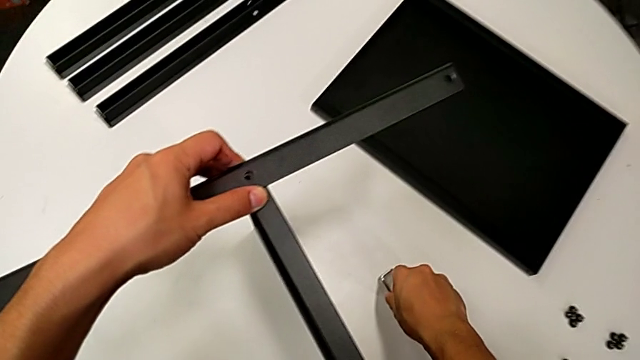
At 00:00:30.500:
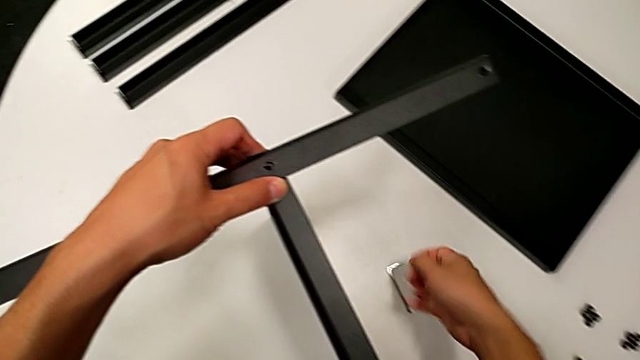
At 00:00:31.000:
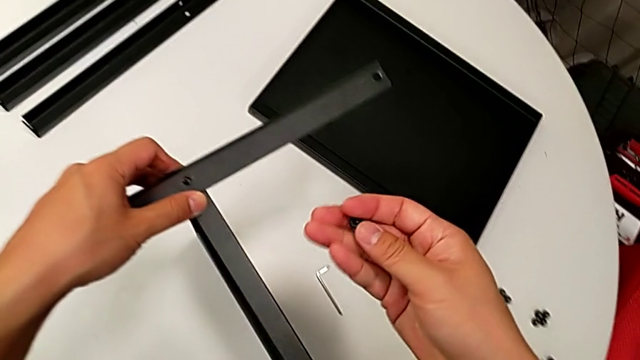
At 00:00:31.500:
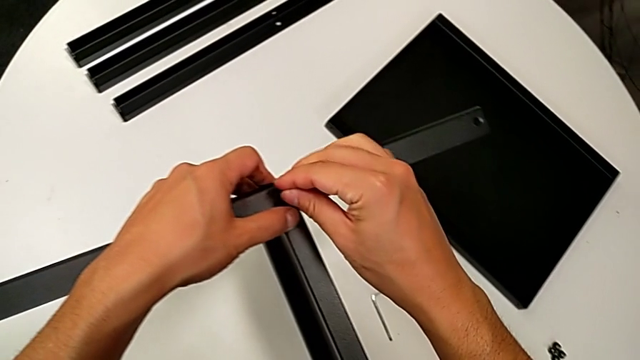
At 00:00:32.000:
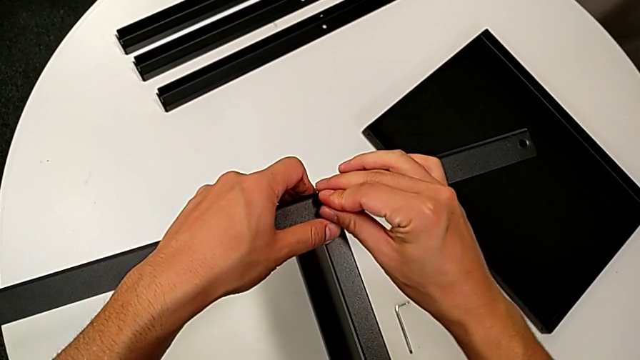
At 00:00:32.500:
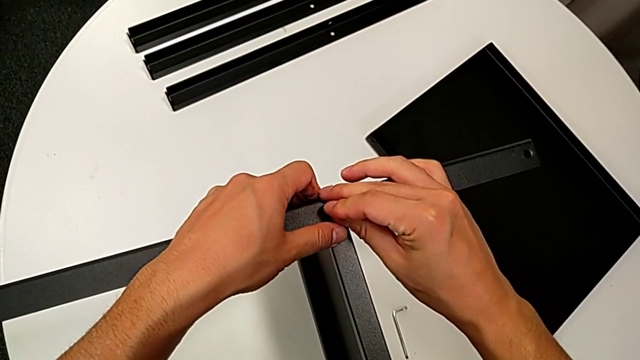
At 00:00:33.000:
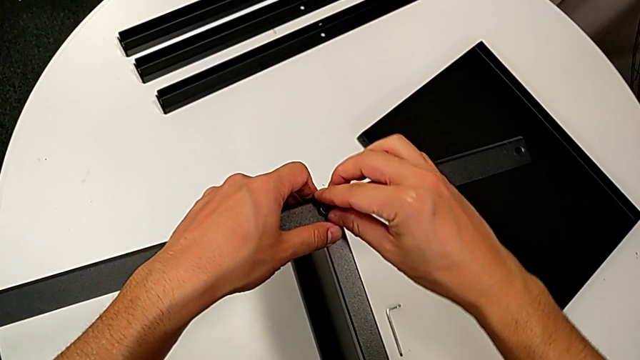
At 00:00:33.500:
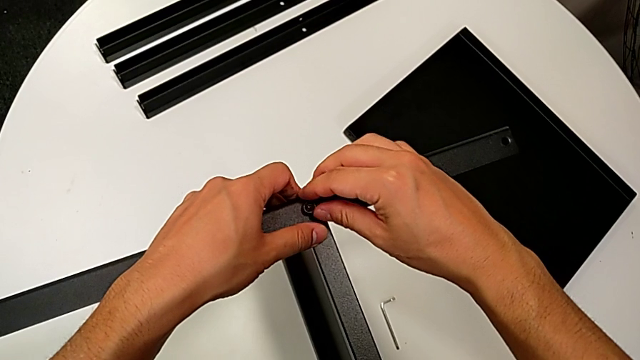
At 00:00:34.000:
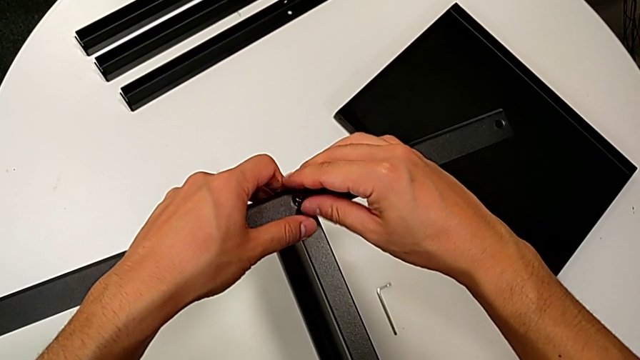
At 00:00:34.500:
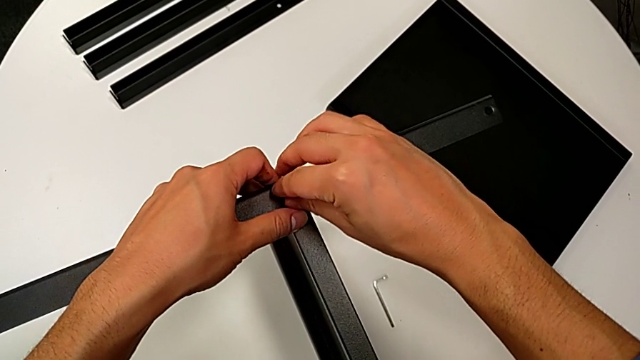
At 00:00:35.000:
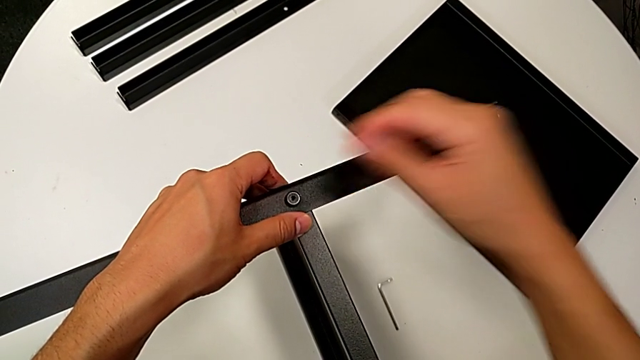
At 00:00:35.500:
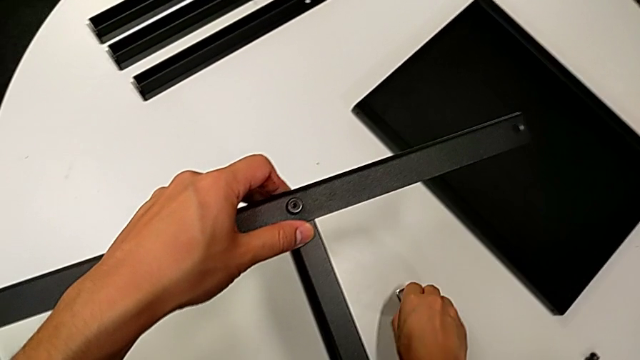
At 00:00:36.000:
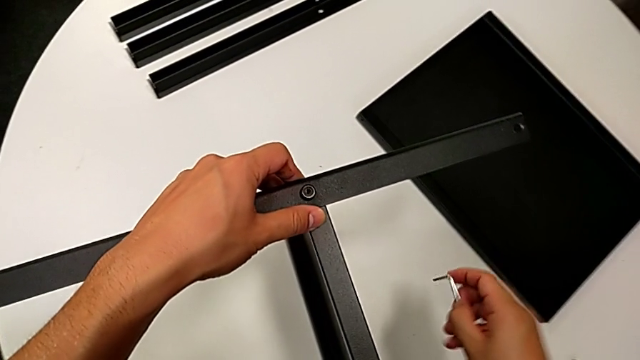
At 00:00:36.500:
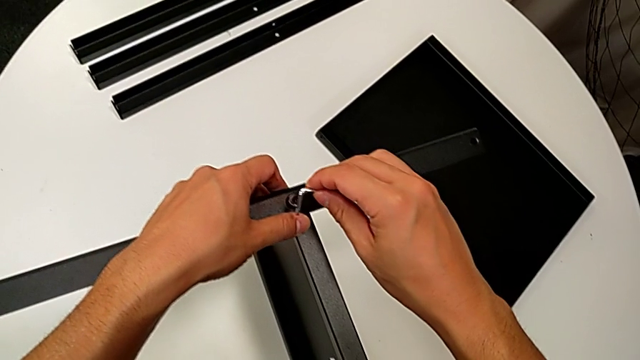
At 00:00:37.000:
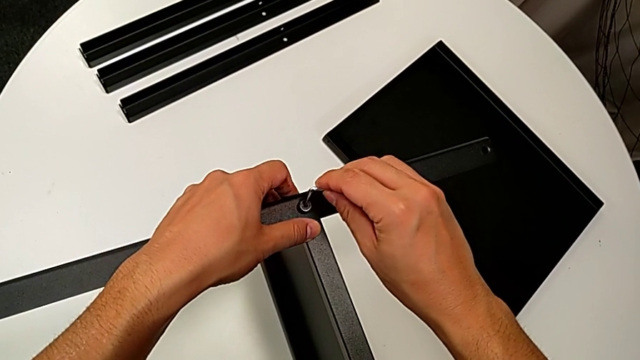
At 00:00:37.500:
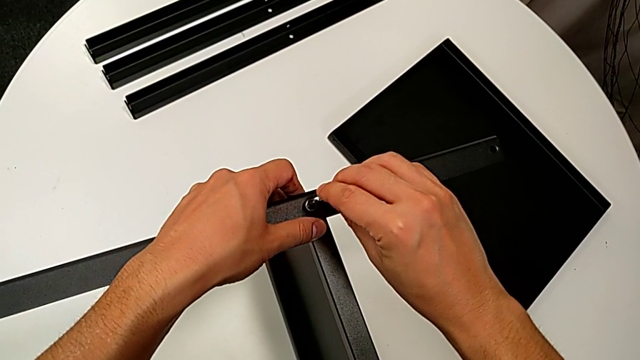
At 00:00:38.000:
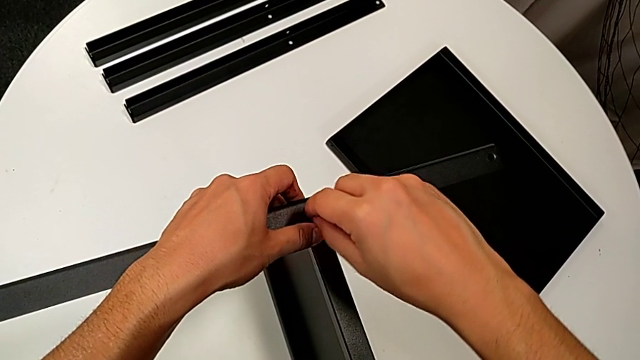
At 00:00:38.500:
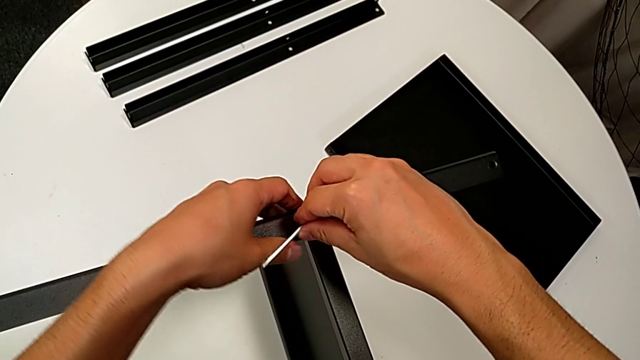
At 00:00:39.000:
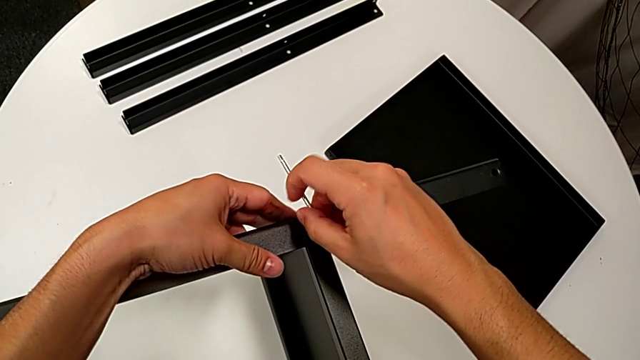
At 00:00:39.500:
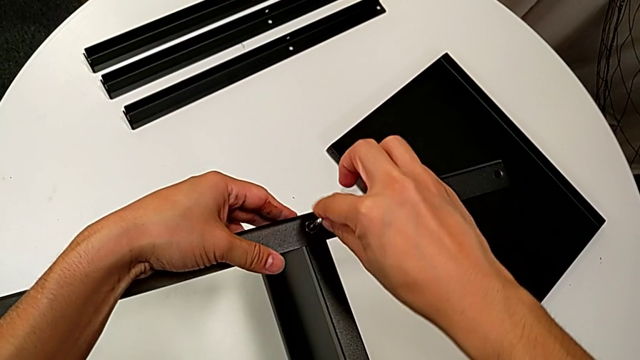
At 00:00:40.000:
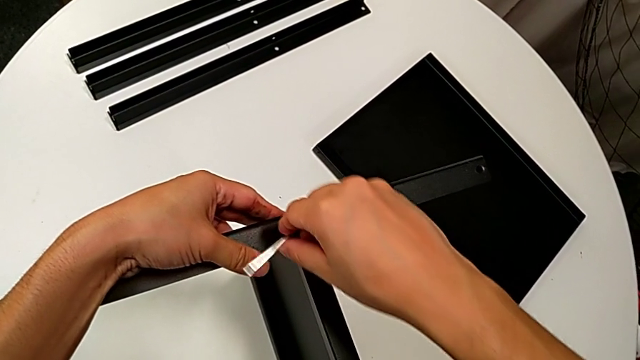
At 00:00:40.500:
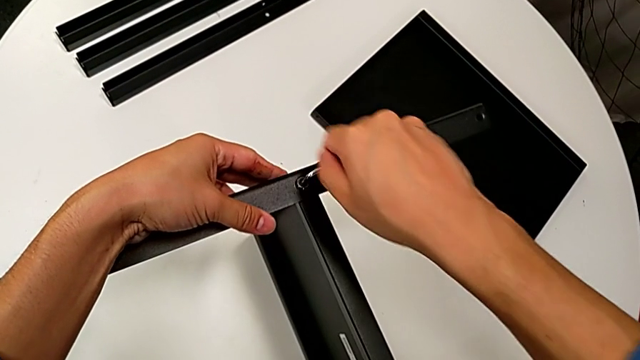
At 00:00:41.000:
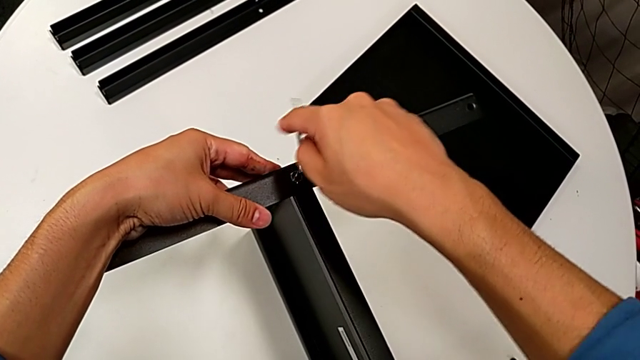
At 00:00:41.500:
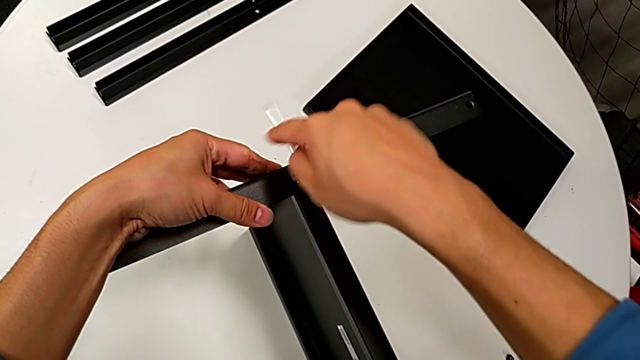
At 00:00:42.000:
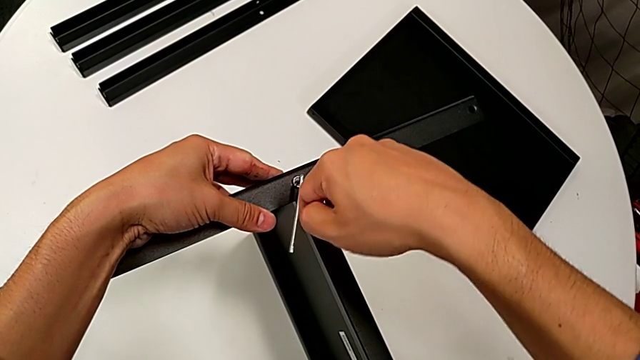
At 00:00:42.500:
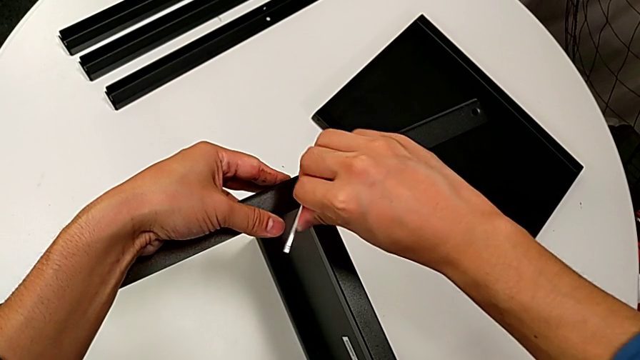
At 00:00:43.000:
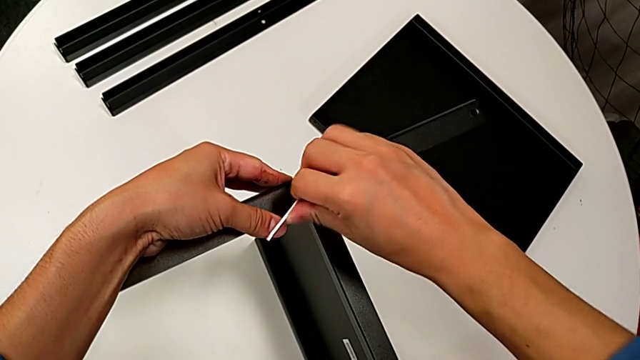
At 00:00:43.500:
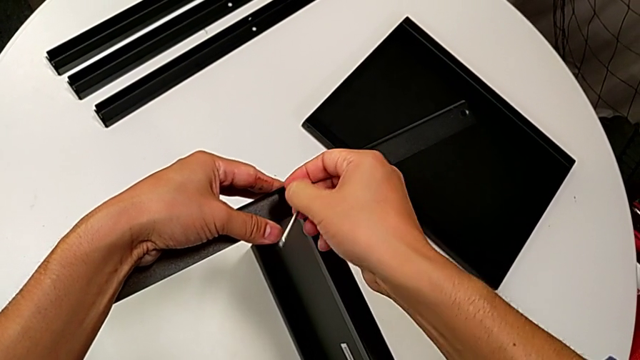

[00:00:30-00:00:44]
The camera wearer is assembling the first leg on the bottom tray. They insert the hex socket head, screw it, grab the Allen wrench, insert it, rotate it, screw the hex socket head and withdraw the Allen wrench.

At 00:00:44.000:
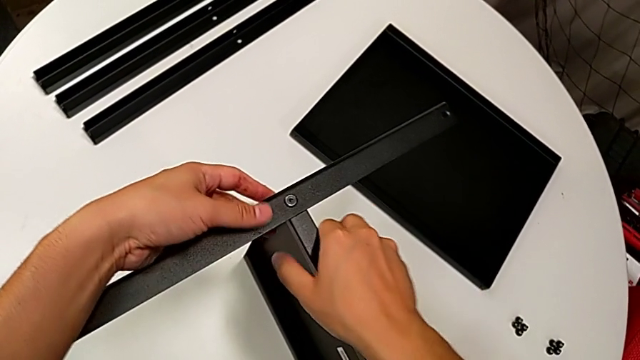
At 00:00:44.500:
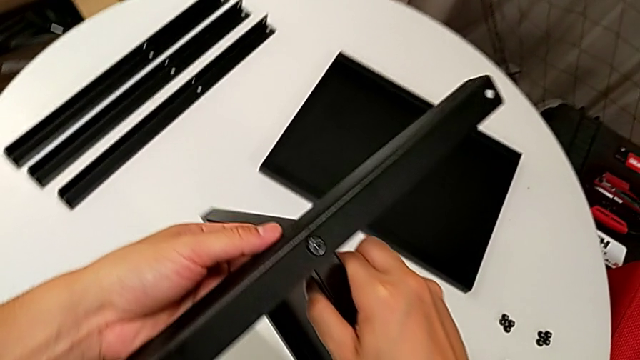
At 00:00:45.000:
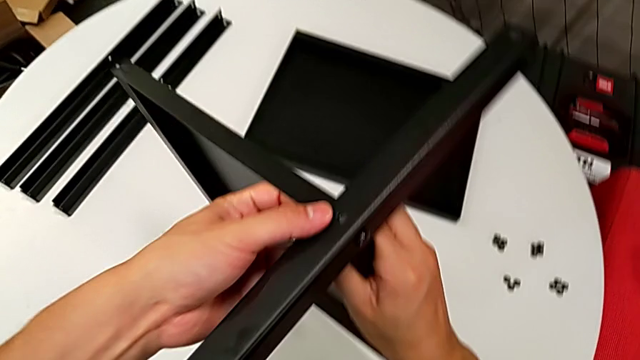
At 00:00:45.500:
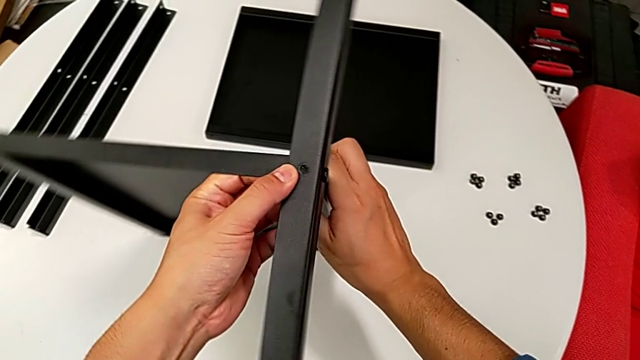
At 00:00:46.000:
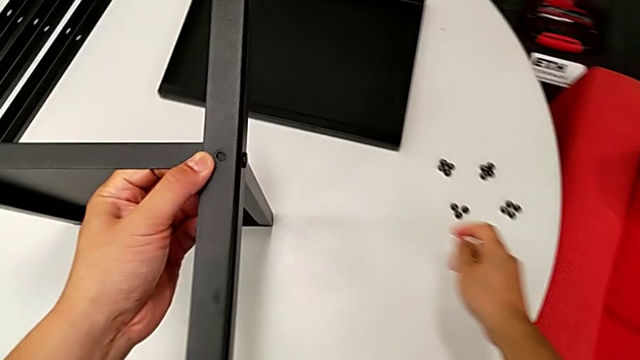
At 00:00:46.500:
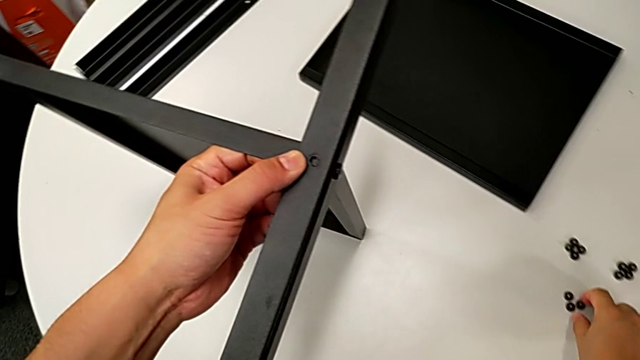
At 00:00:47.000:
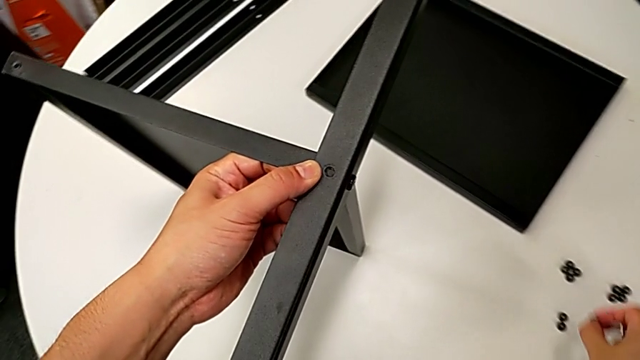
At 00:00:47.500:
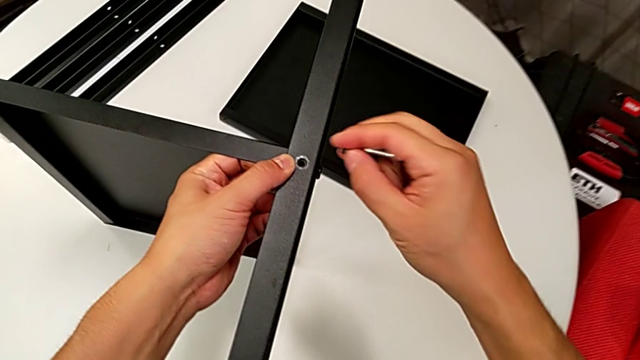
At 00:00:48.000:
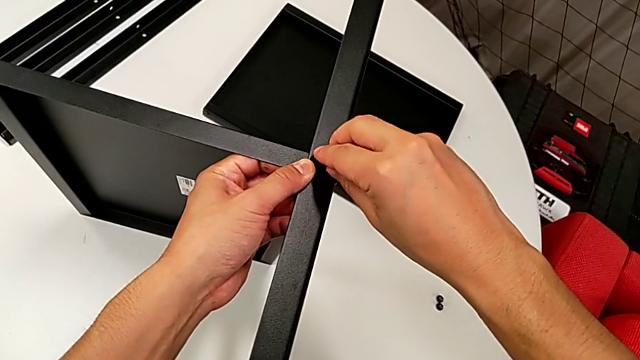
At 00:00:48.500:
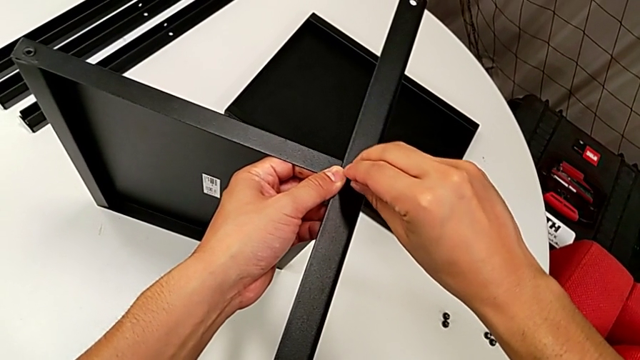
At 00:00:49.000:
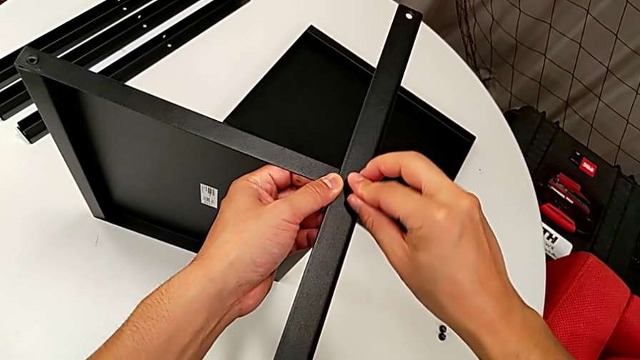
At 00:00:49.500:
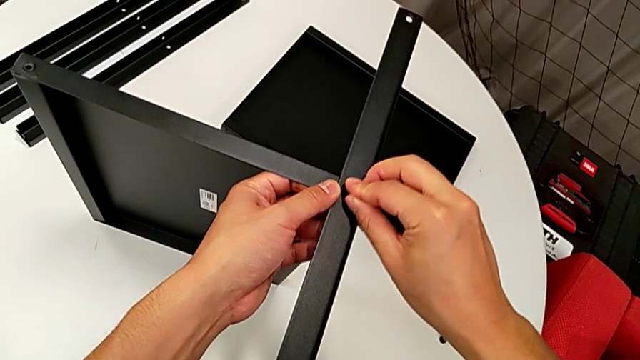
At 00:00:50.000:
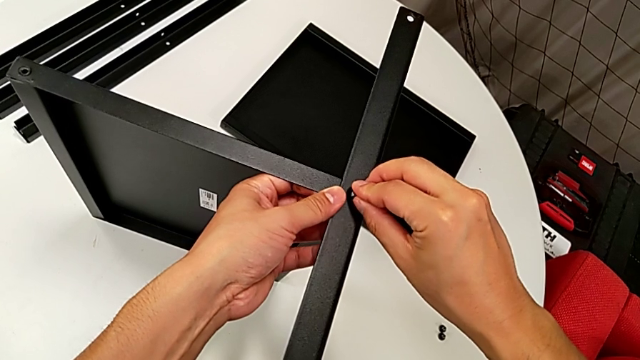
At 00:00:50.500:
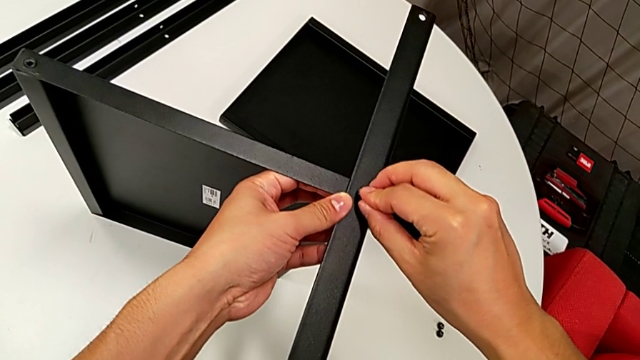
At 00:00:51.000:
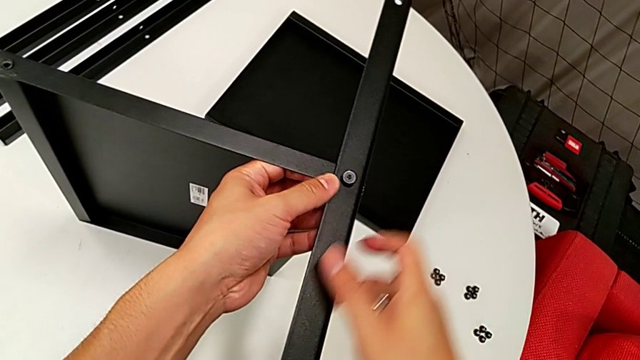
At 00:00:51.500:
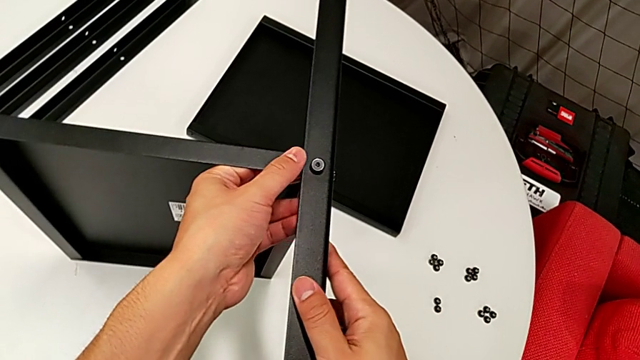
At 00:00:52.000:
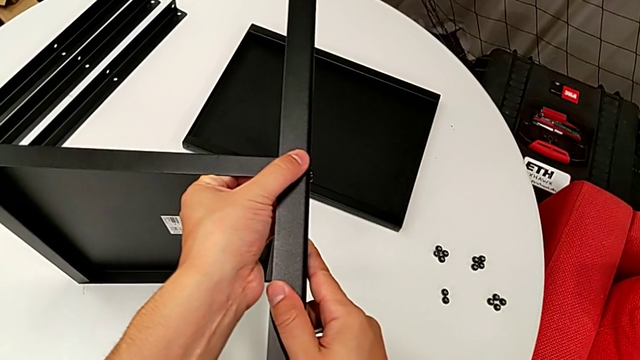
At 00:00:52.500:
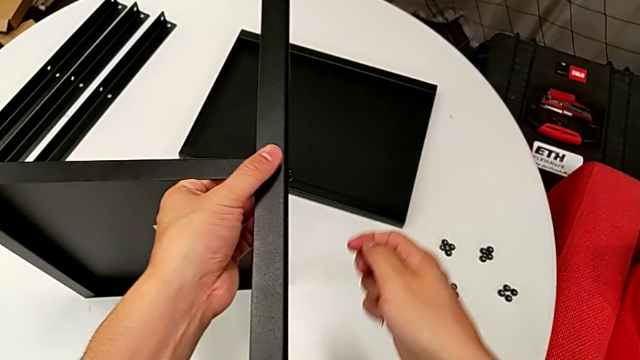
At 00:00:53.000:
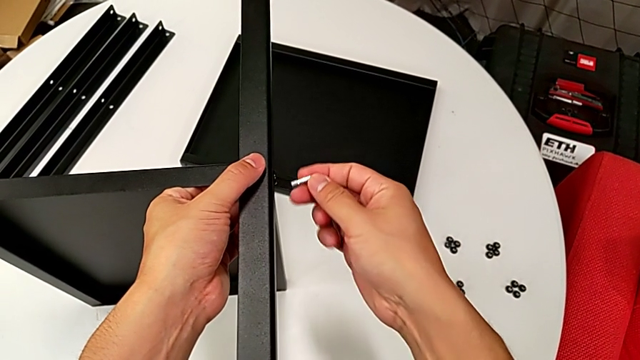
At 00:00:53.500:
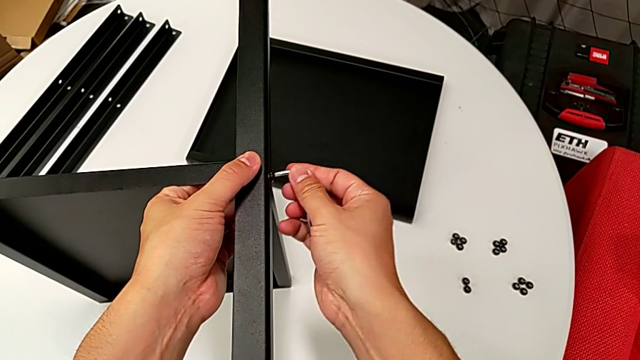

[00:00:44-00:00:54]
The camera wearer is assembling the first leg on the bottom tray. They rotate the bottom tray, grab the hex socket head, insert it and align the bottom tray.
